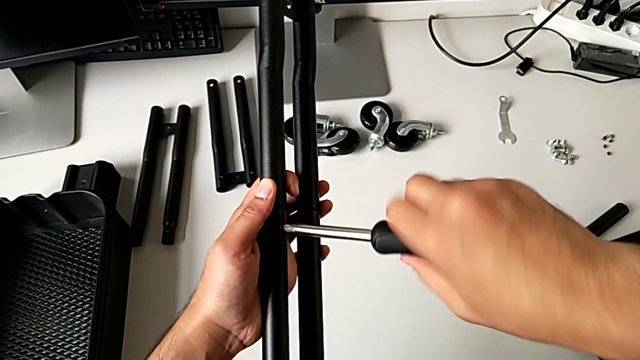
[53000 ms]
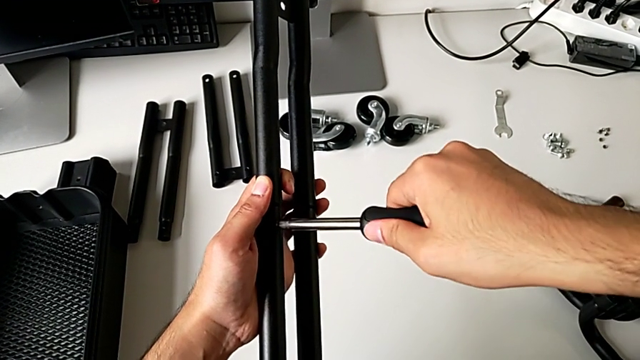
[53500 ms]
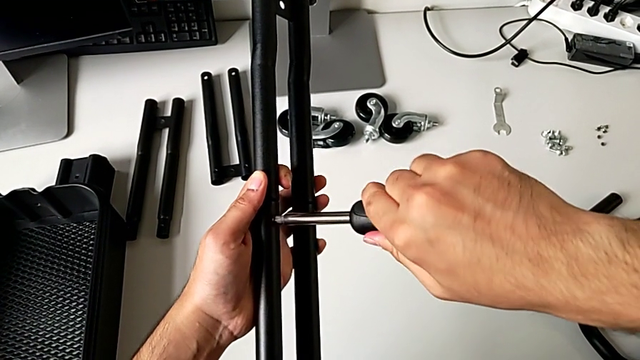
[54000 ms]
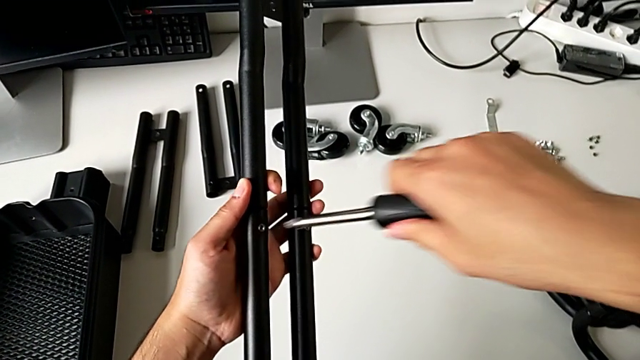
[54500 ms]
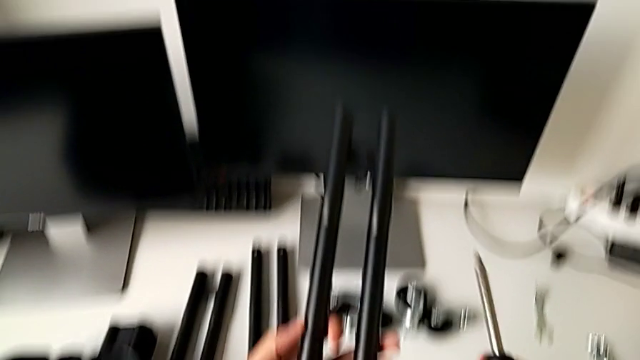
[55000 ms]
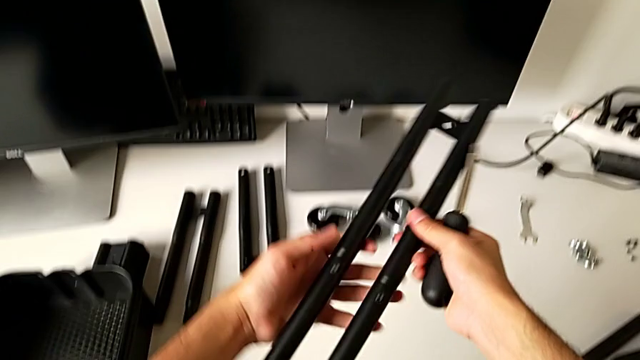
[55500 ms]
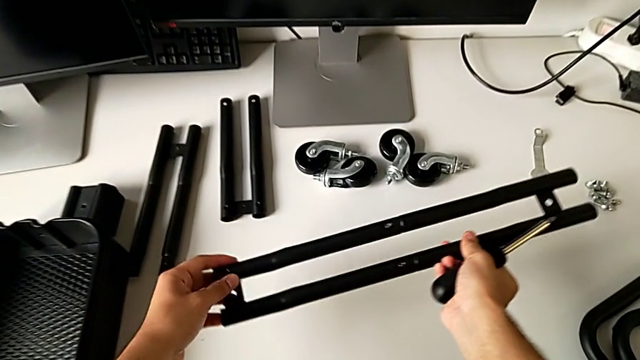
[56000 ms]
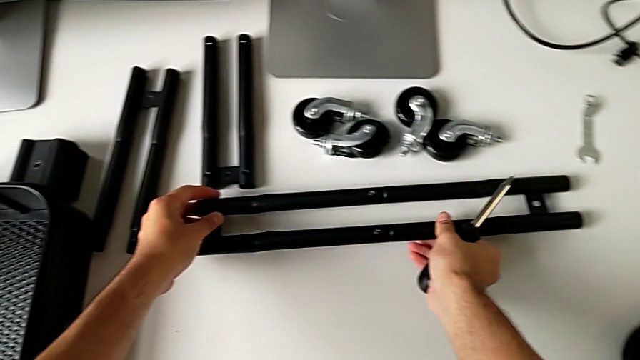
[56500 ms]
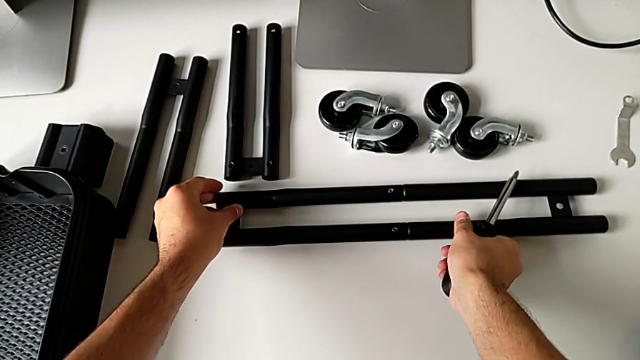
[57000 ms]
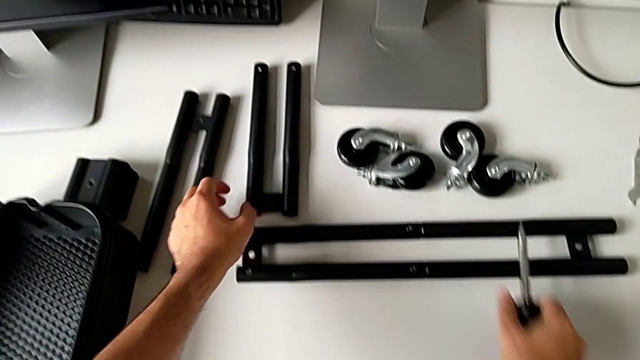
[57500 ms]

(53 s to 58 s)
The camera wearer is screwing the first bar of the rolling cart together. They screw the second leg, rotate the left leg and place the leg.

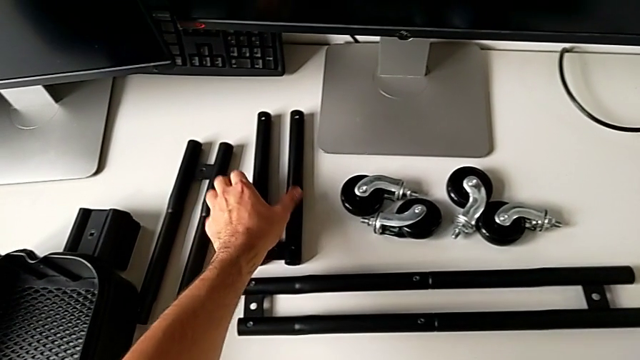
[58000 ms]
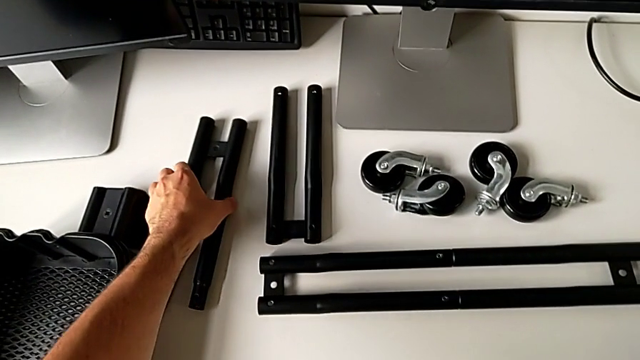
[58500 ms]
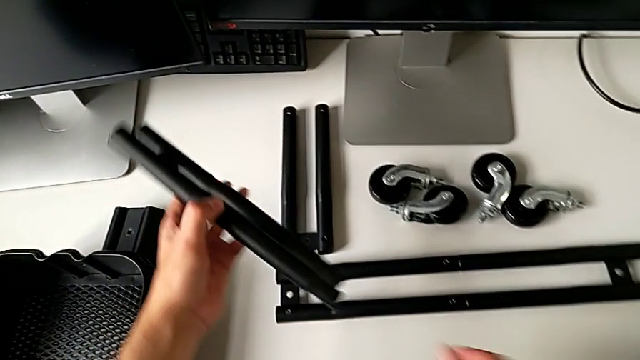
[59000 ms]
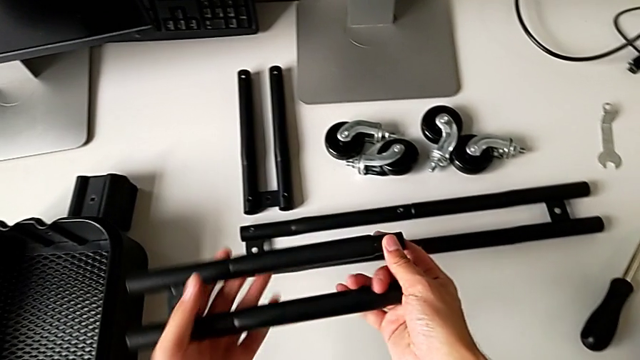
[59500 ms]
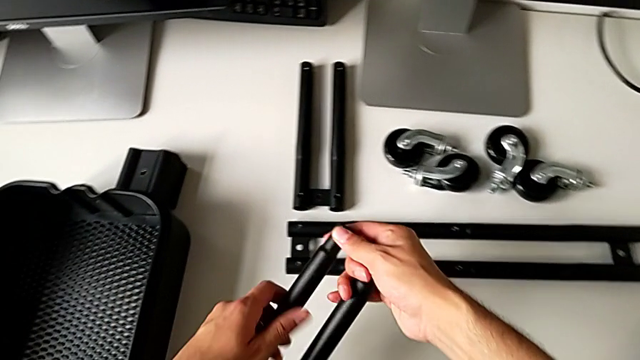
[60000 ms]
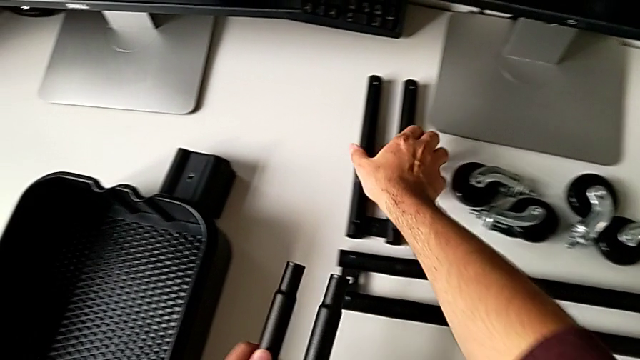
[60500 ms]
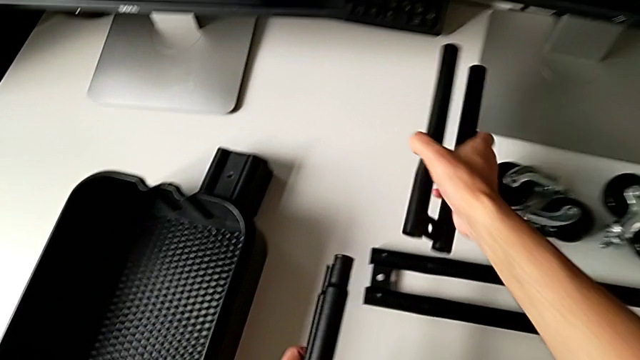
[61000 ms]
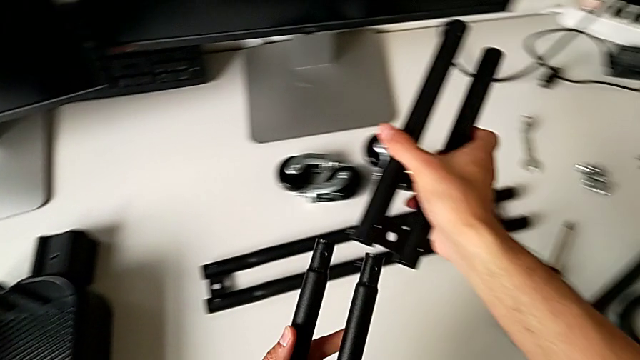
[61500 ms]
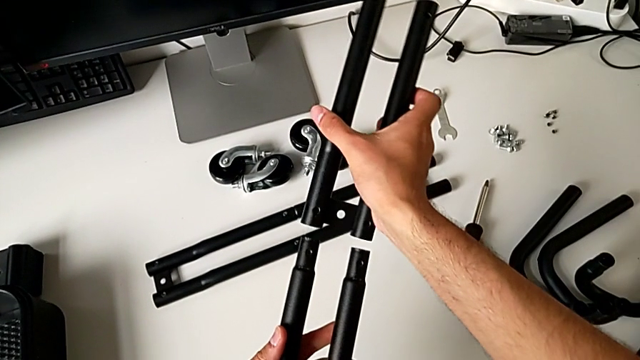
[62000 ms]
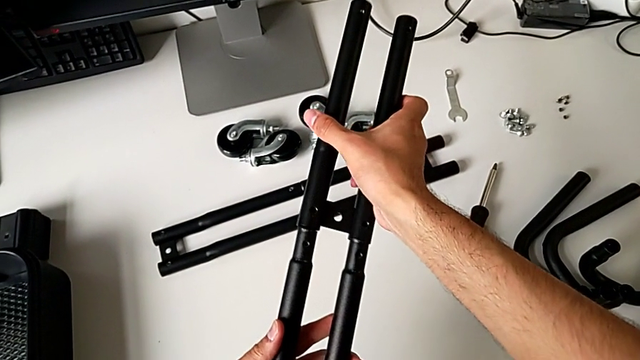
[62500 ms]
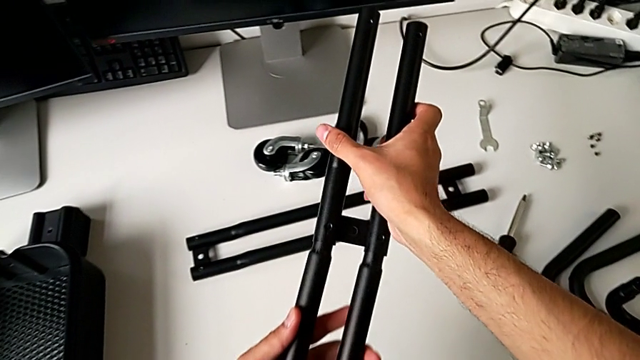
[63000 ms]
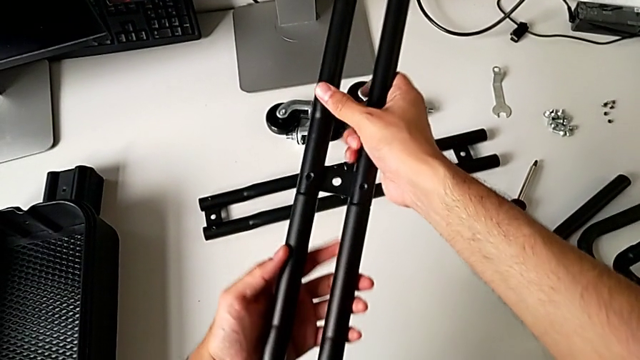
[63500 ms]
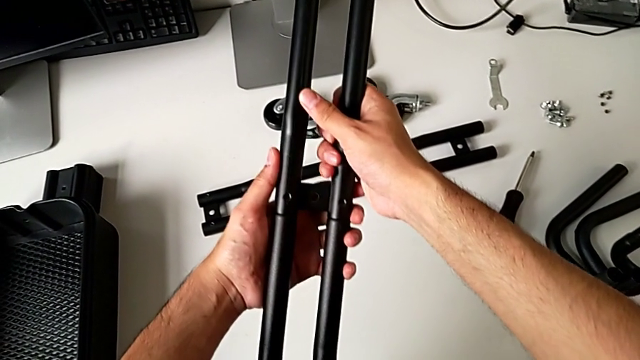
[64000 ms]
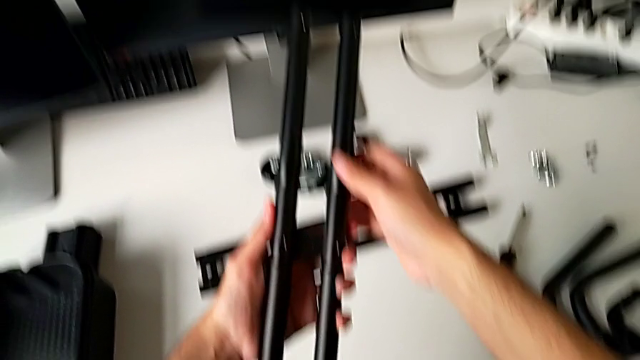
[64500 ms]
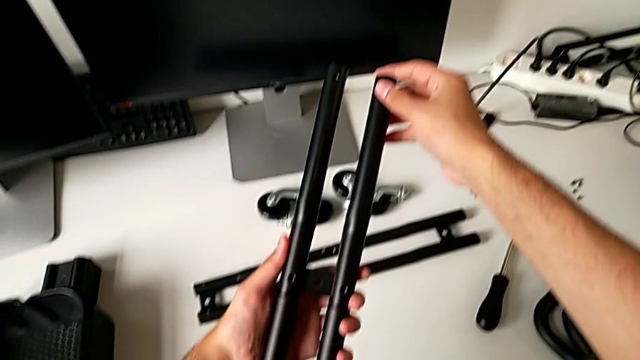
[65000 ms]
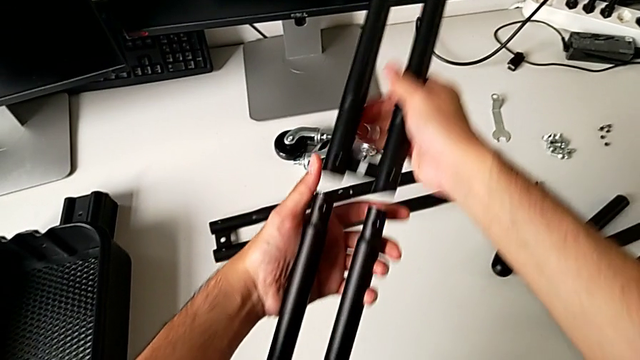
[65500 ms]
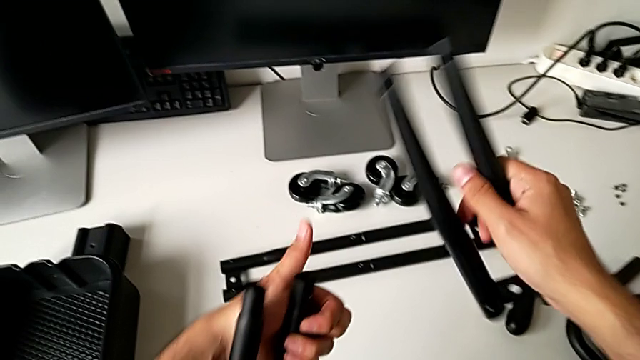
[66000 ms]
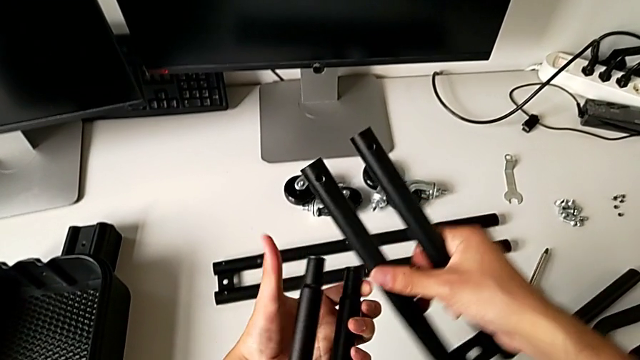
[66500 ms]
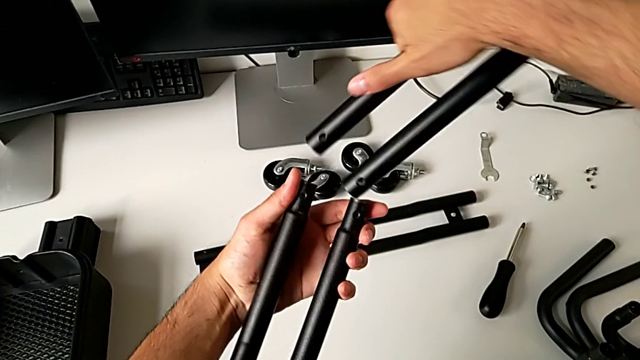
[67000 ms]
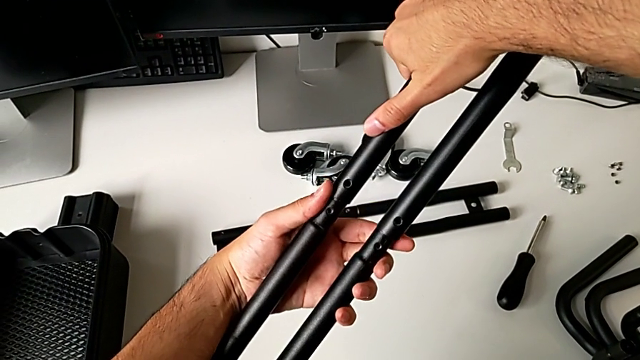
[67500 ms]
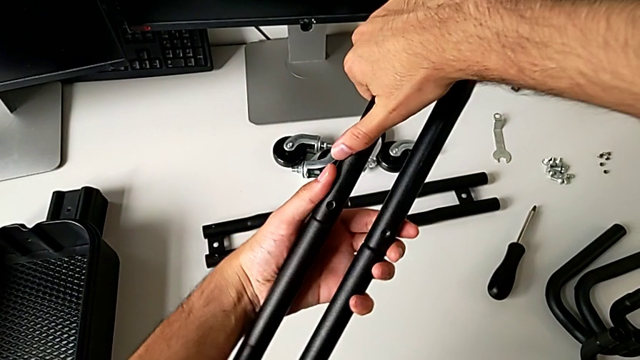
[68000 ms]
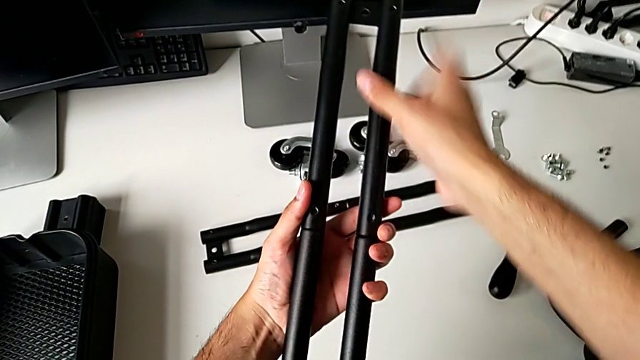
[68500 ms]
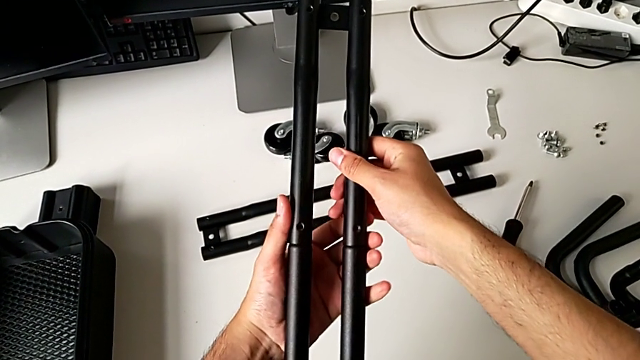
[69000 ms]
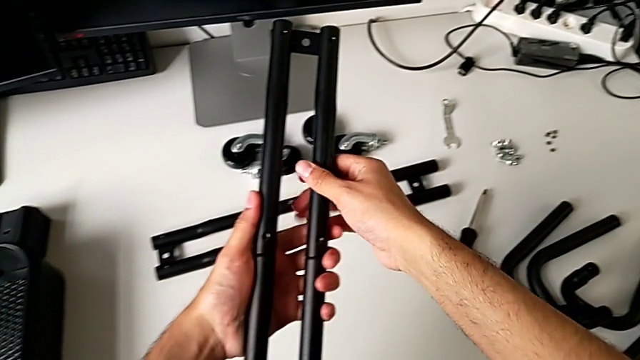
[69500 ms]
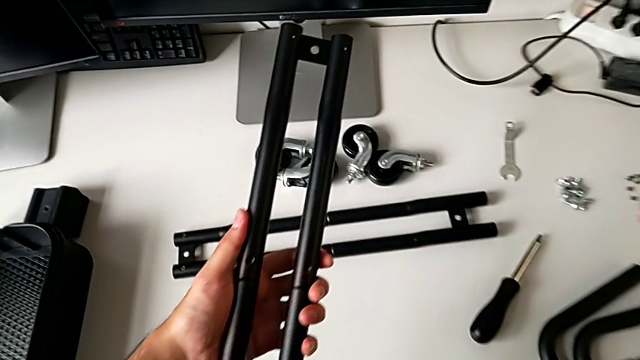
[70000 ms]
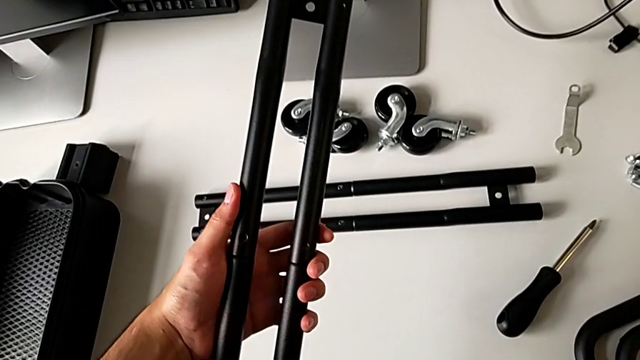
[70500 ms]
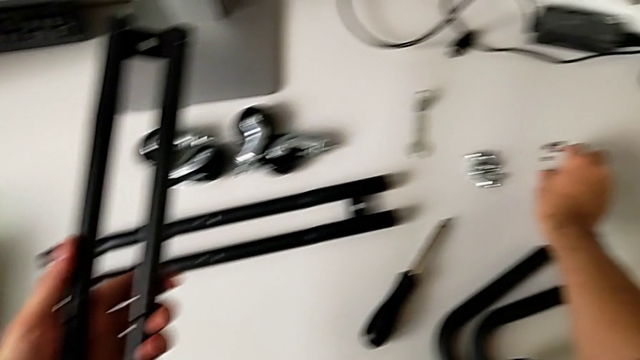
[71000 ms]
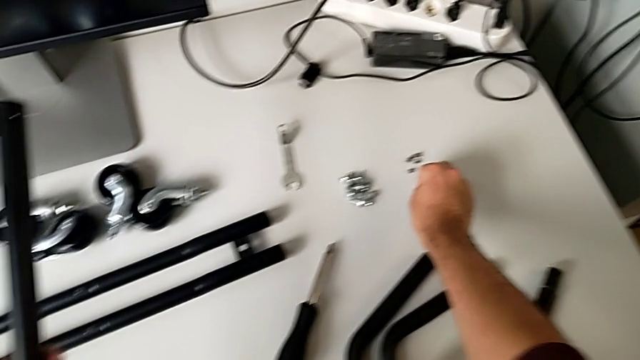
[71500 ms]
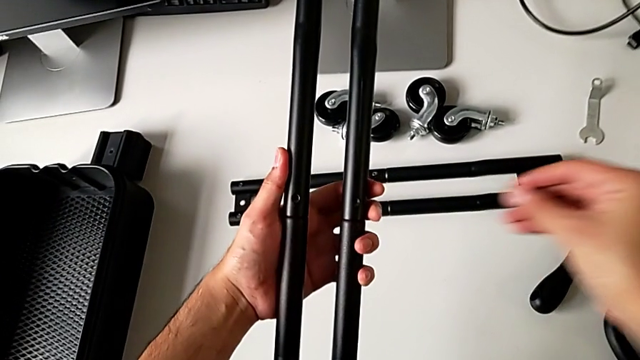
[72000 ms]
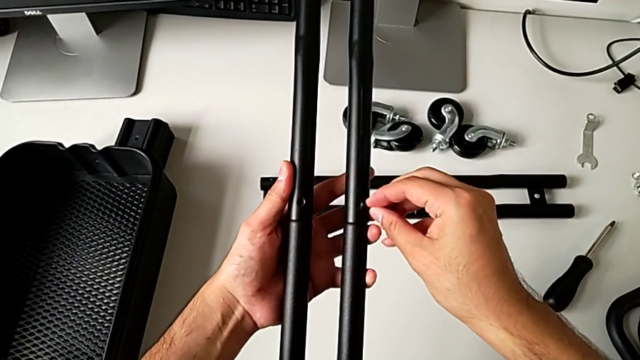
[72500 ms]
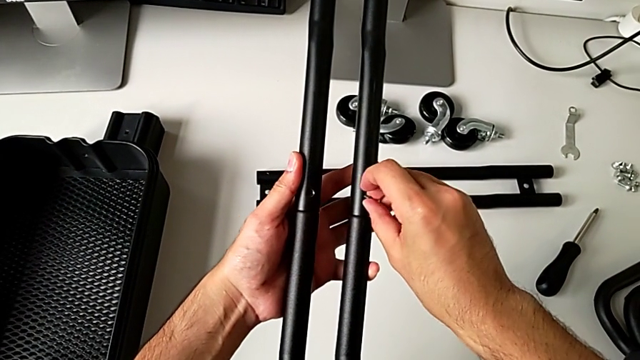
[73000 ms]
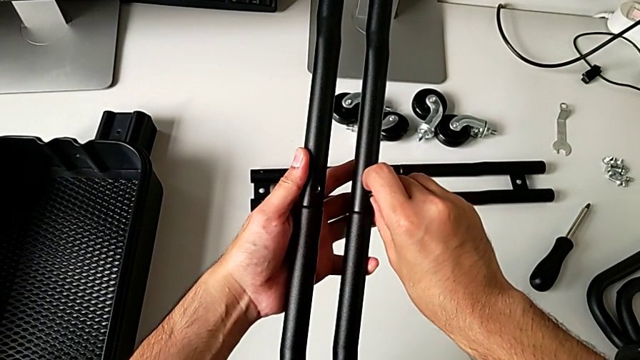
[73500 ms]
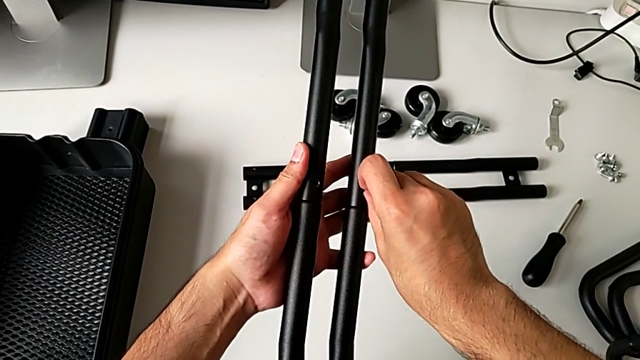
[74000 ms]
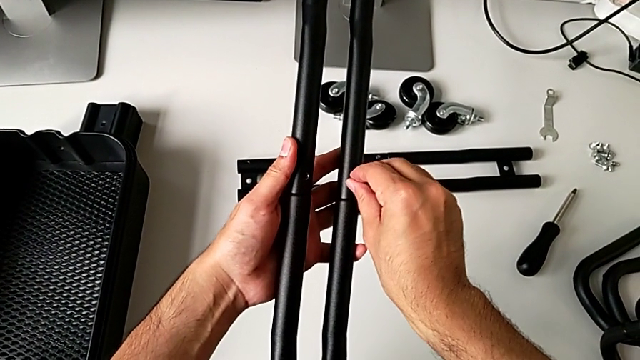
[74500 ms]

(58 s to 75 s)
The camera wearer is screwing the second bar of the rolling cart. They approach the leg, grab it, lift it and rotate the left leg. They grab the leg, lift it and wrongly align and insert it, the legs being at the wrong position. They disassemble the leg, rotate the left leg, align the leg, insert it and rotate the left leg. They grab the screw, lift the third leg and insert it.
